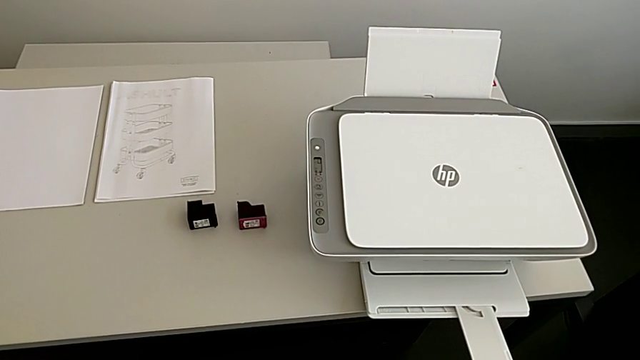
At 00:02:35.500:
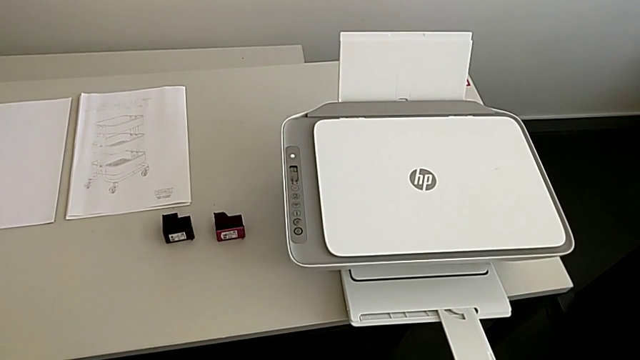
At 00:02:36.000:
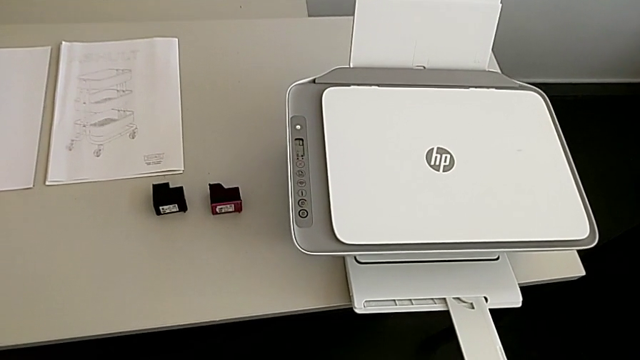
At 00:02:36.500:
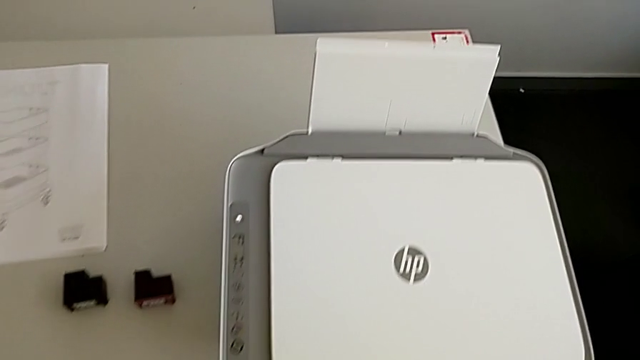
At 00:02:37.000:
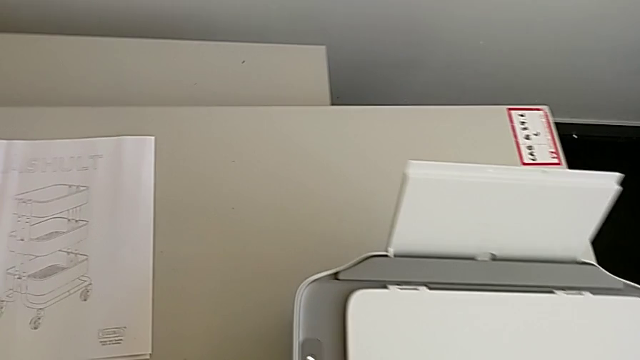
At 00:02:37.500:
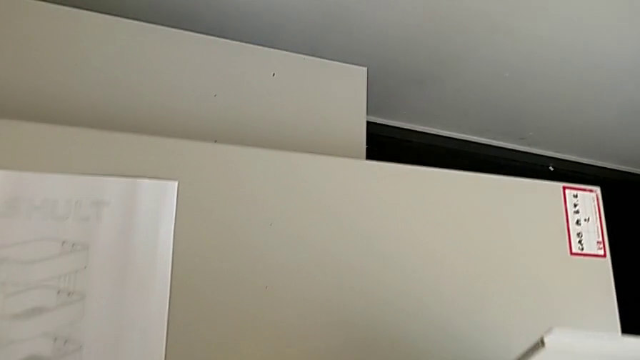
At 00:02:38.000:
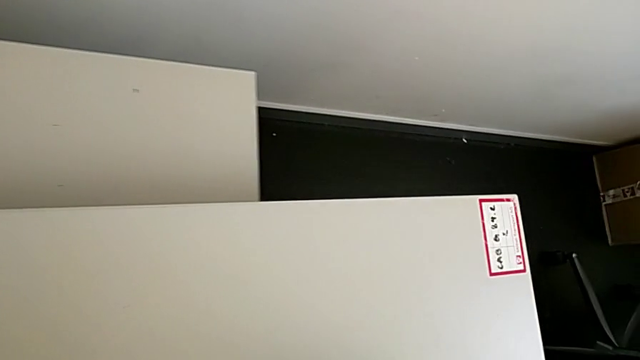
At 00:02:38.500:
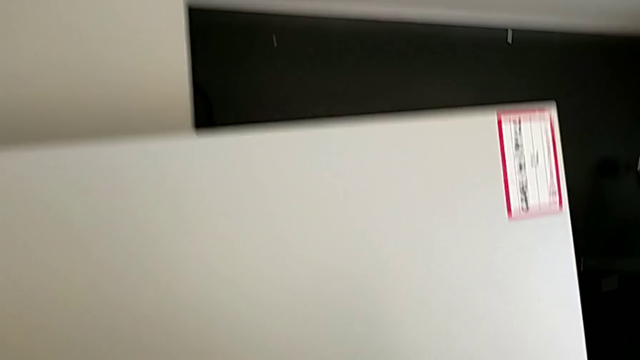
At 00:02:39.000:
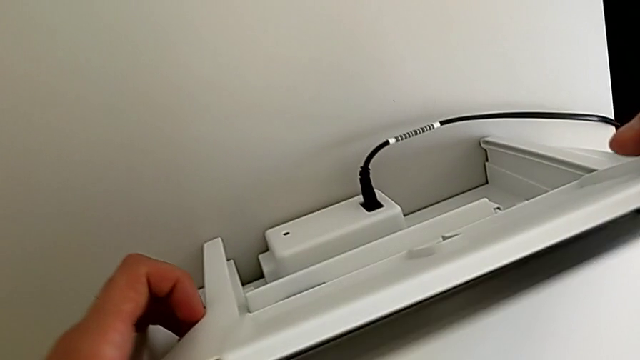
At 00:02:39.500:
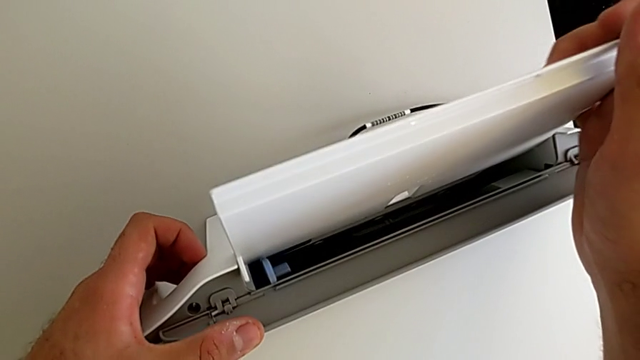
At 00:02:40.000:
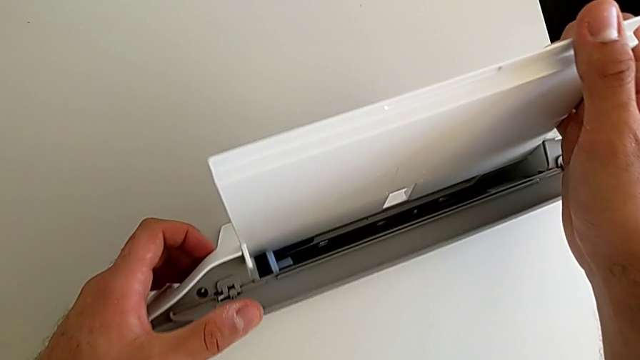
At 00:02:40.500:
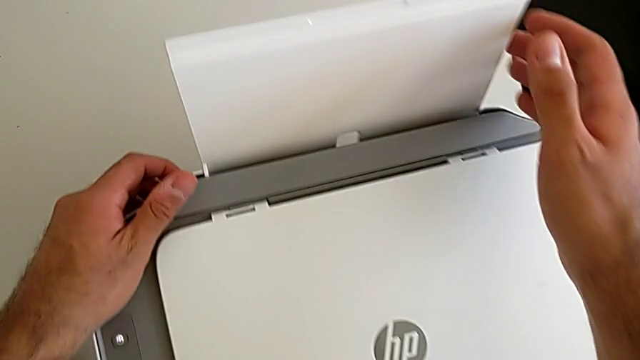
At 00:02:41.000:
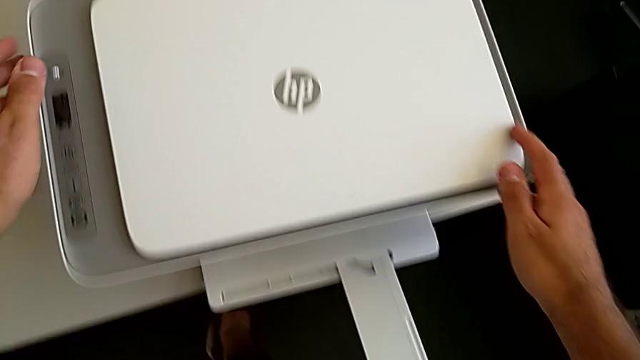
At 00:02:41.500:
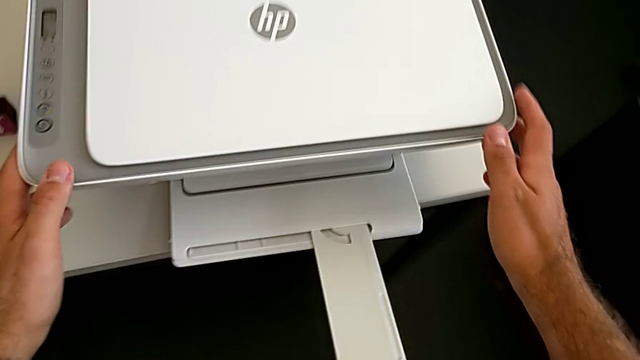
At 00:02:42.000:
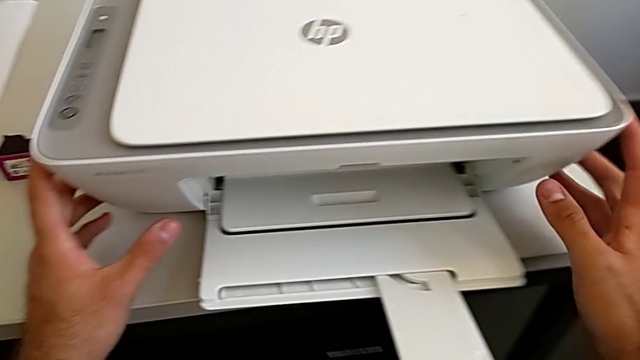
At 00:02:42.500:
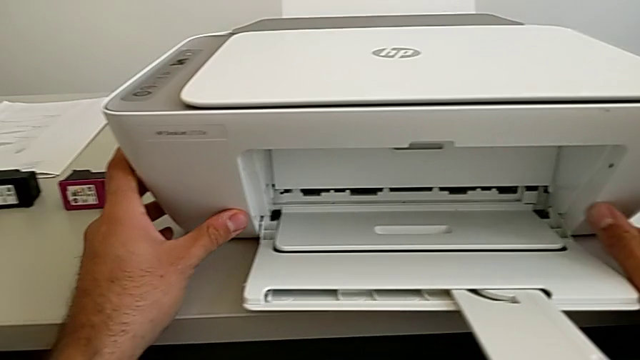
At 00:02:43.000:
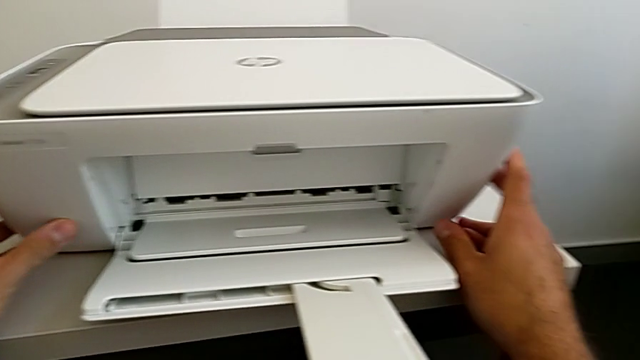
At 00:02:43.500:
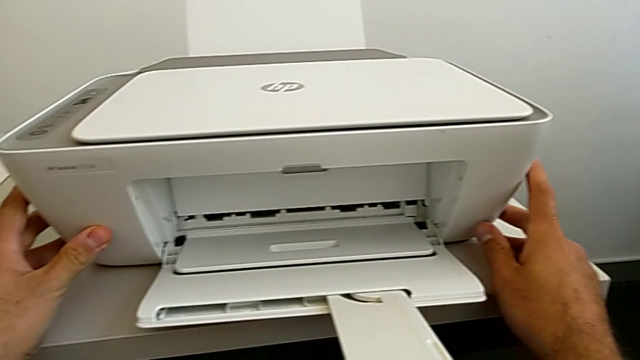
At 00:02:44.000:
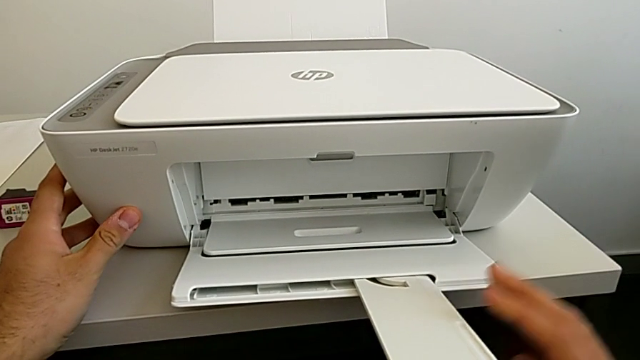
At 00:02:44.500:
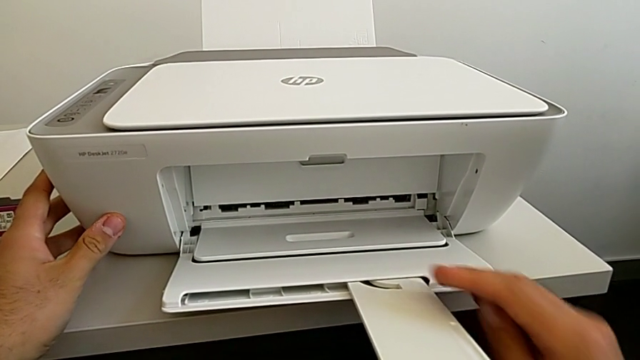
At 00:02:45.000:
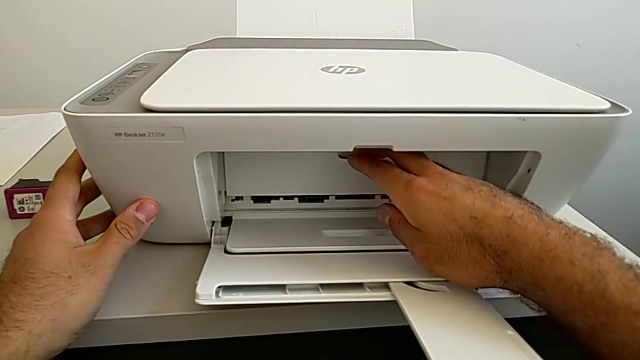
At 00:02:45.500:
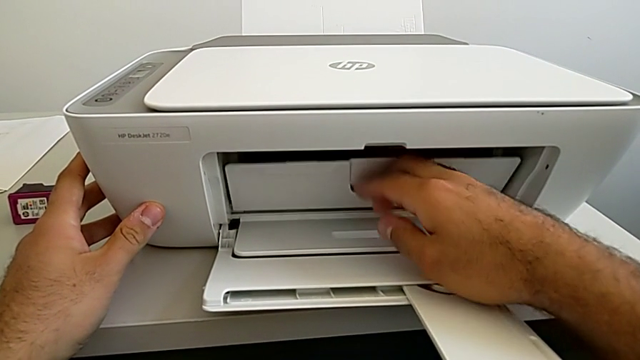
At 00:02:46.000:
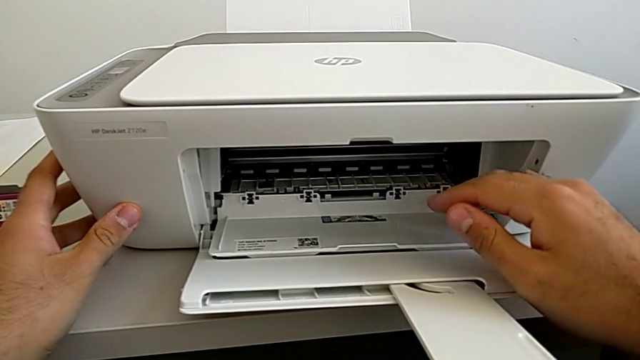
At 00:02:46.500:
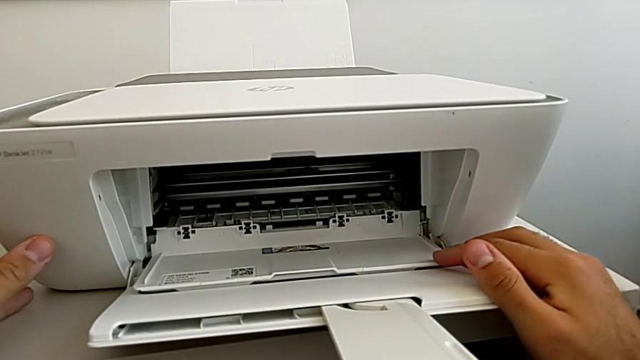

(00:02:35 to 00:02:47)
The camera wearer is exchanging both ink cartridges of the printer. They wrongly touch and open the tray shield, close it, wrongly touch the front paper tray, grab the cartridge gate and open it.

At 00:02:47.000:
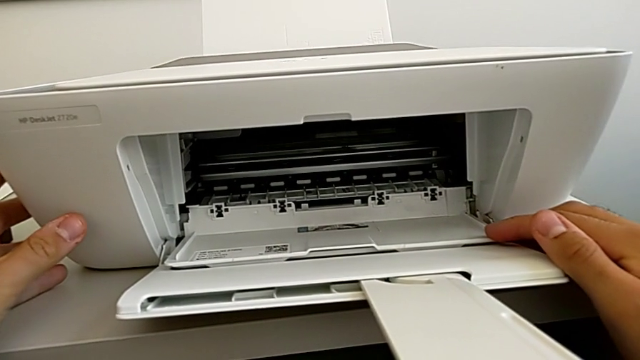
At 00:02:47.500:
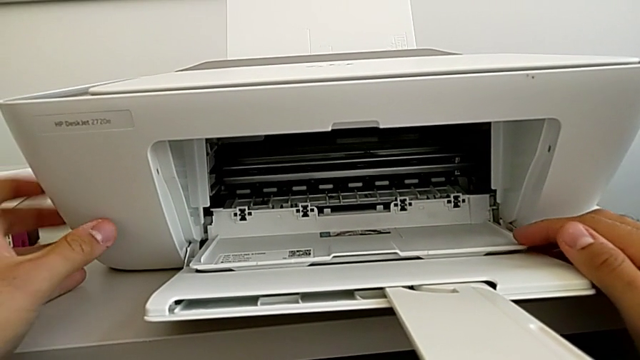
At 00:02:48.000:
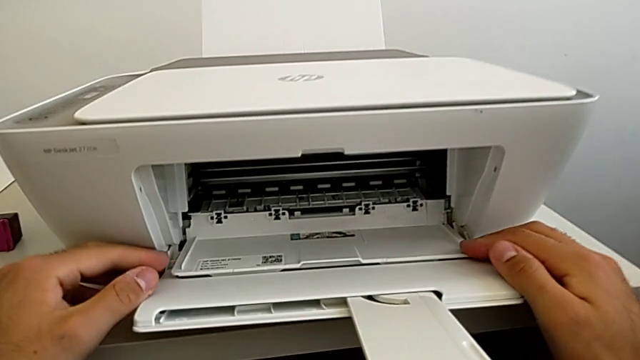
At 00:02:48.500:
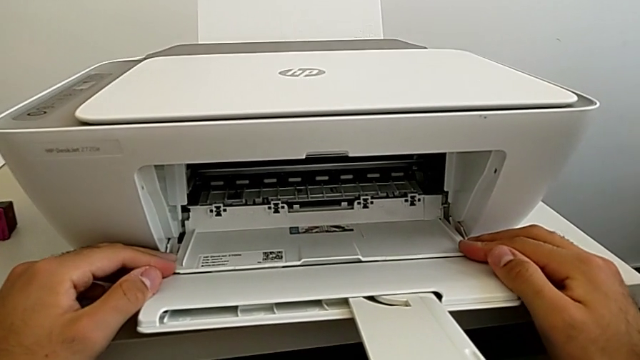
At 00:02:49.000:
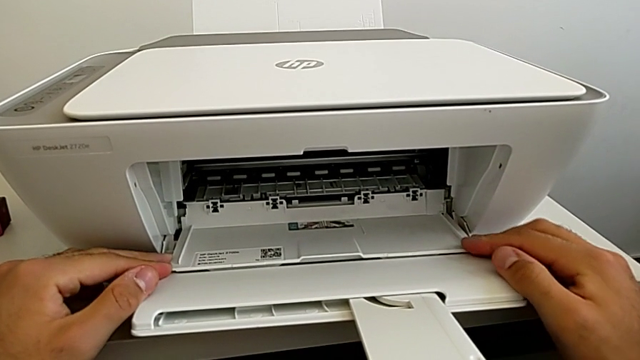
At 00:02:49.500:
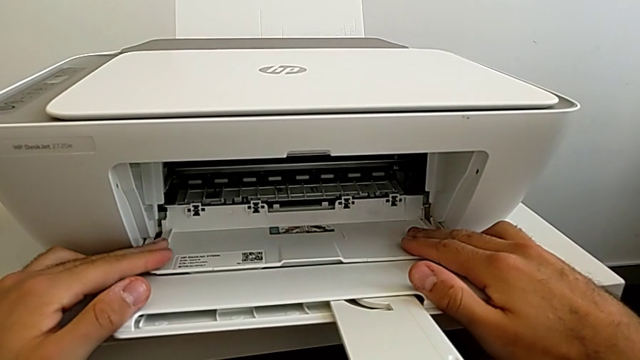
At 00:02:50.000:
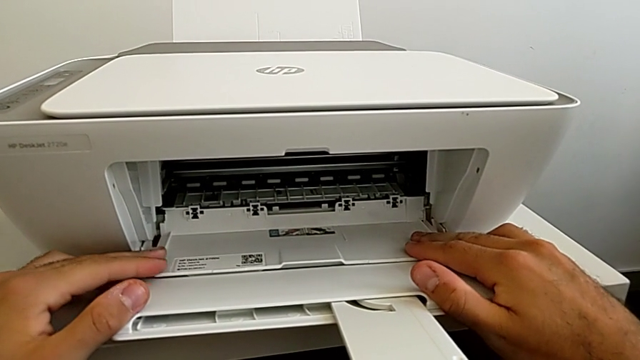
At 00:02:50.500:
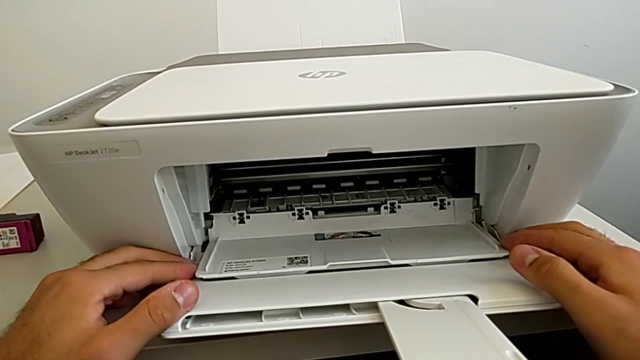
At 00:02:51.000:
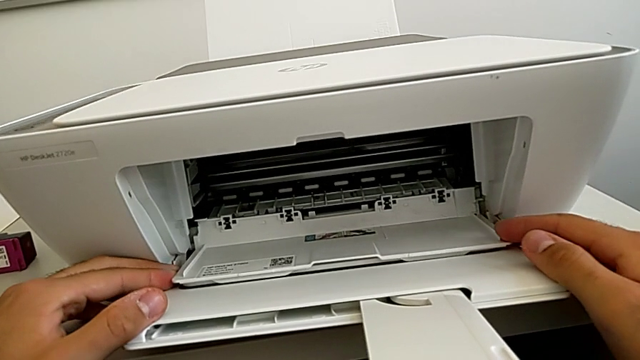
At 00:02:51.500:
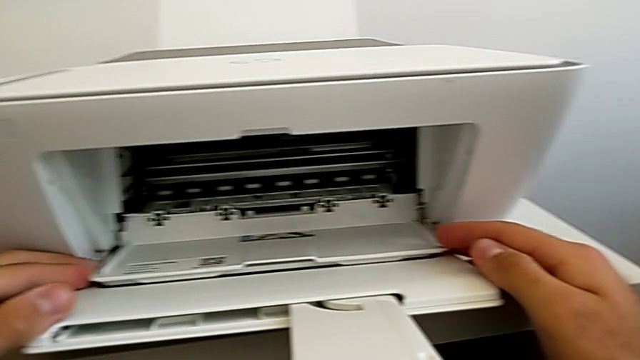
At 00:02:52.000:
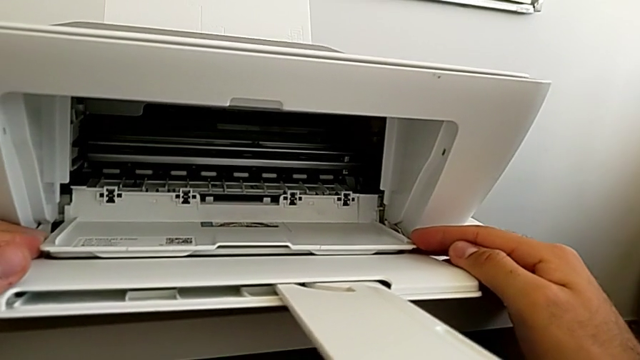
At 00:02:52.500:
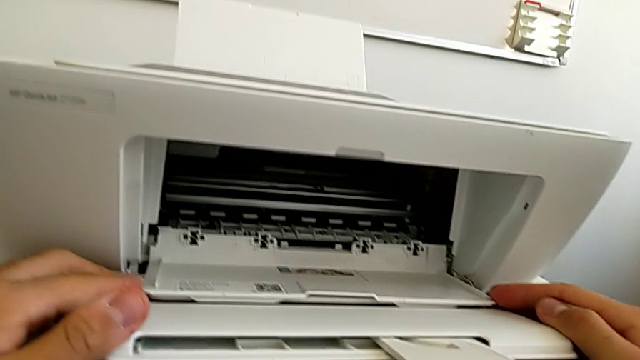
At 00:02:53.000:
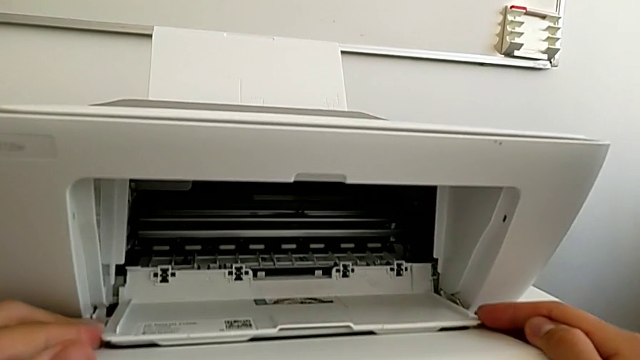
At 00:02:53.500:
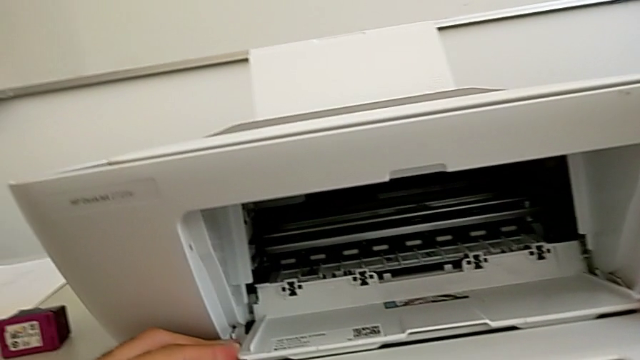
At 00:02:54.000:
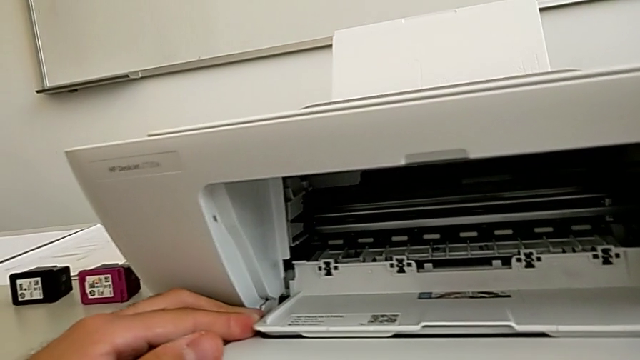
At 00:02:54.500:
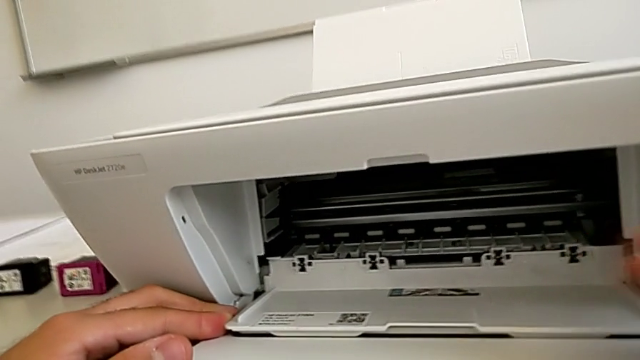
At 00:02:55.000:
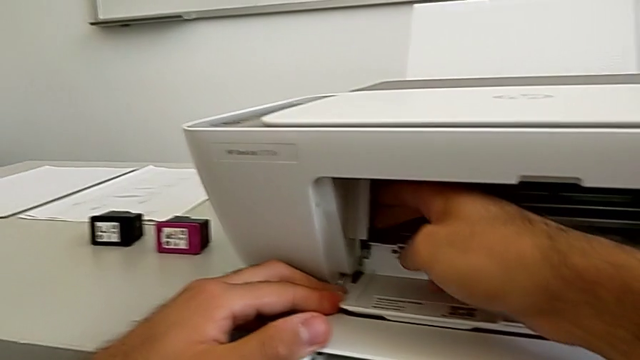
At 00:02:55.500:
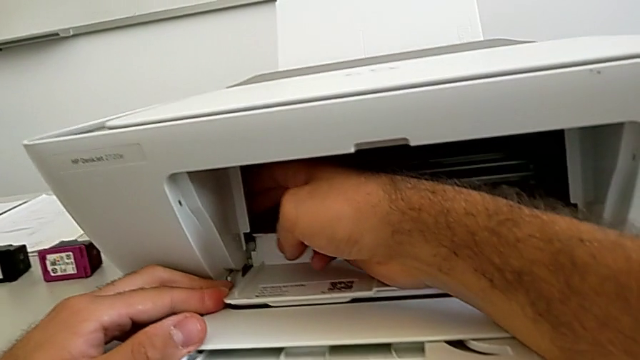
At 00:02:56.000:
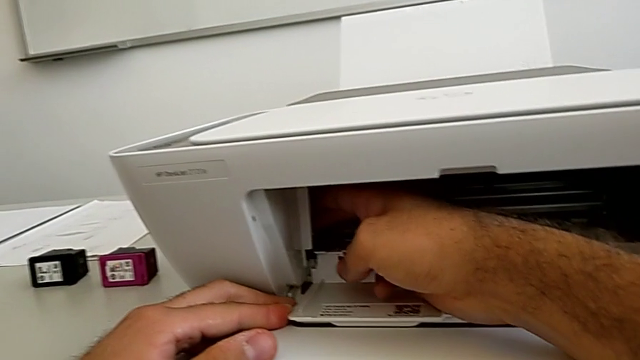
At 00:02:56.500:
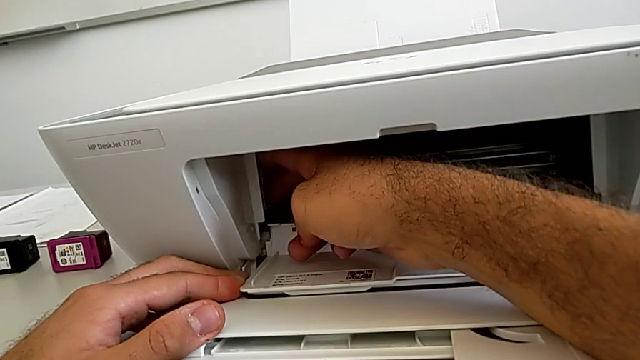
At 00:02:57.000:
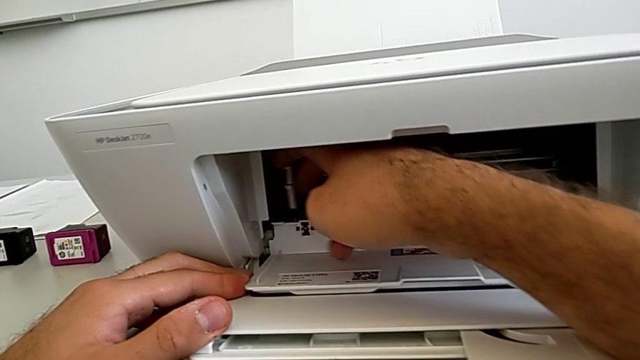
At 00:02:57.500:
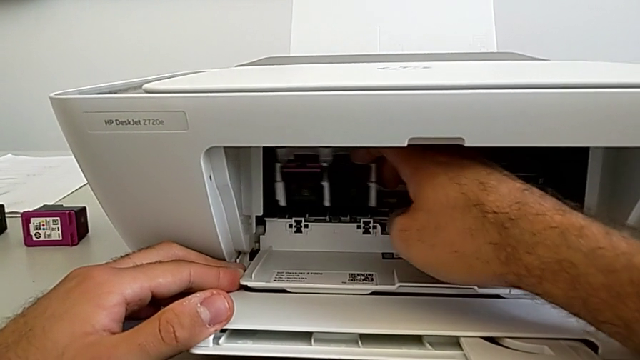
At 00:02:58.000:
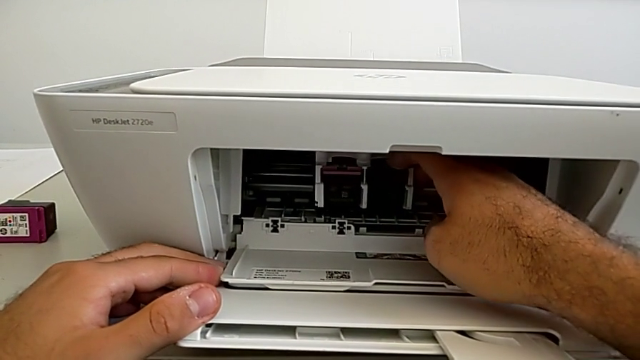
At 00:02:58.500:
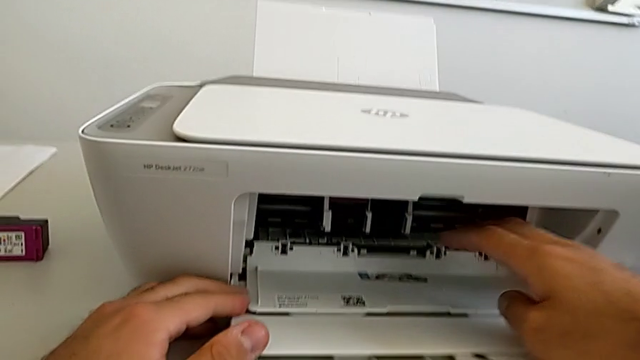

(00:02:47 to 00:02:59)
The camera wearer is exchanging both ink cartridges of the printer. They inspect the cartridge gate, grab the ink cartridge and pull it.
